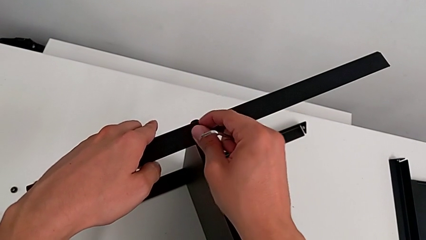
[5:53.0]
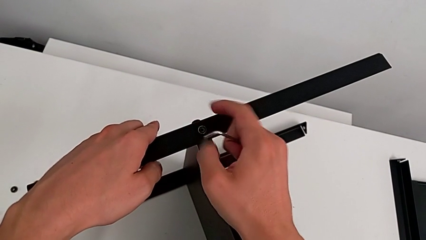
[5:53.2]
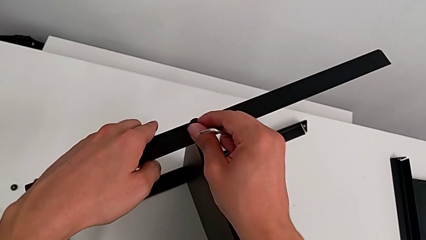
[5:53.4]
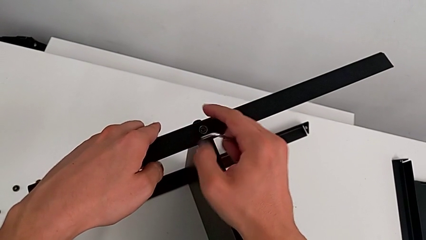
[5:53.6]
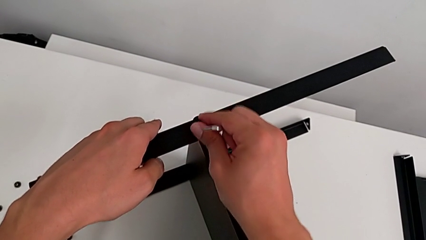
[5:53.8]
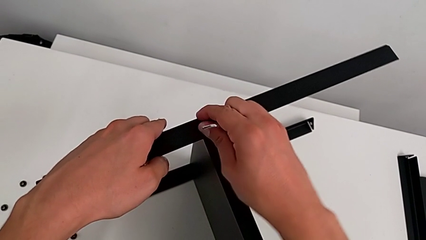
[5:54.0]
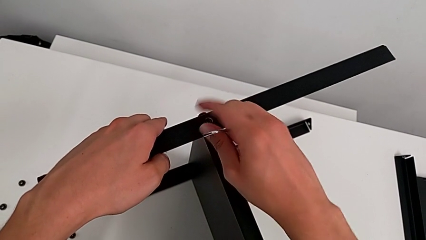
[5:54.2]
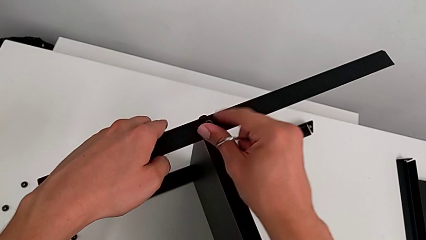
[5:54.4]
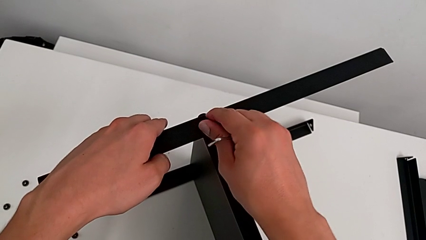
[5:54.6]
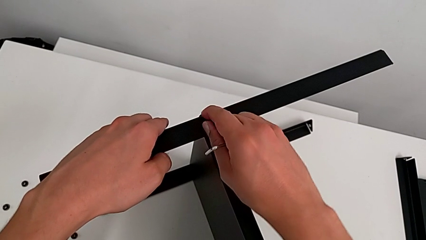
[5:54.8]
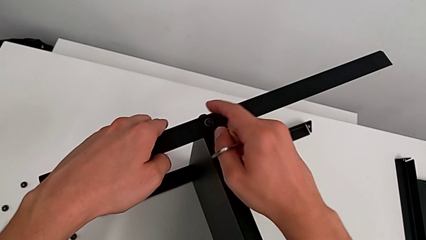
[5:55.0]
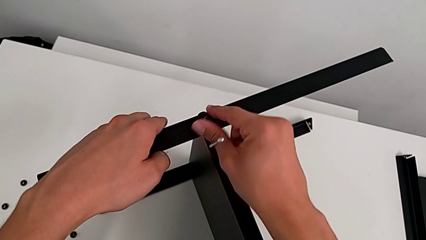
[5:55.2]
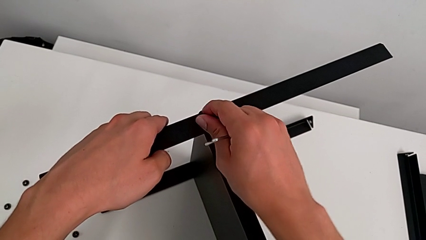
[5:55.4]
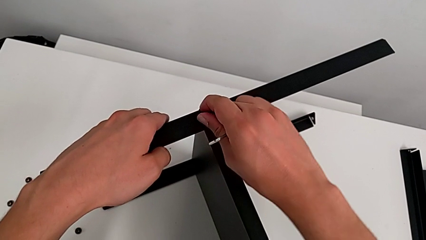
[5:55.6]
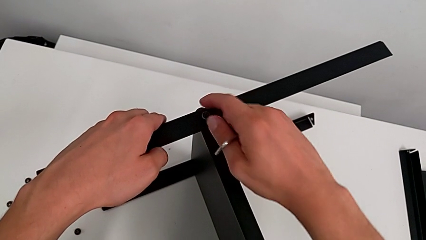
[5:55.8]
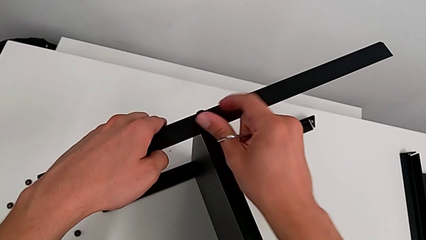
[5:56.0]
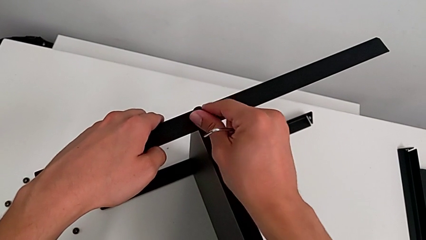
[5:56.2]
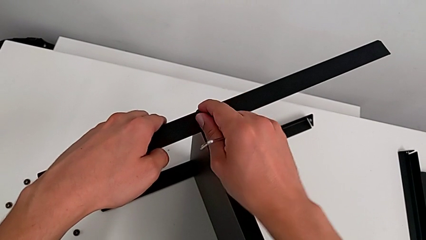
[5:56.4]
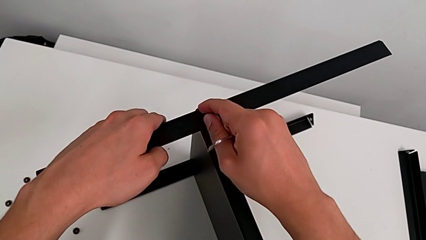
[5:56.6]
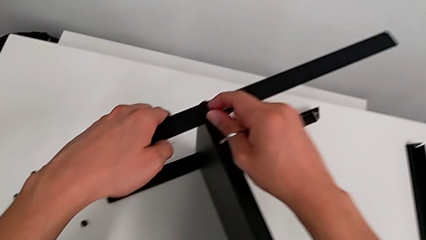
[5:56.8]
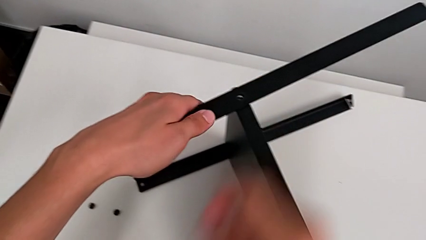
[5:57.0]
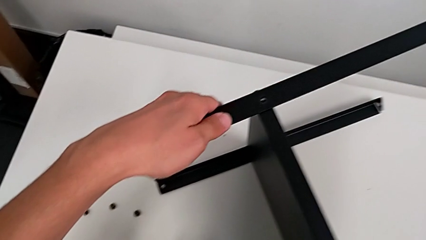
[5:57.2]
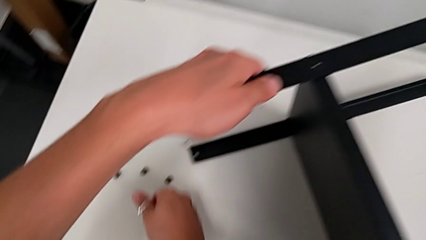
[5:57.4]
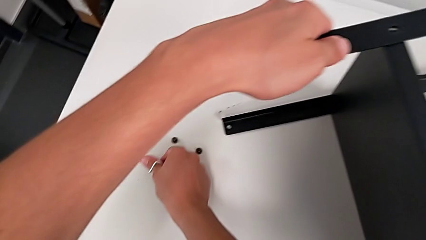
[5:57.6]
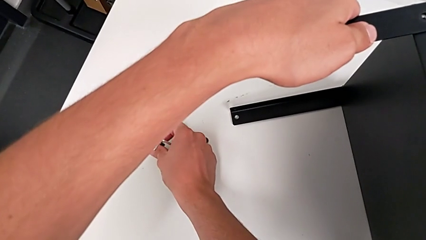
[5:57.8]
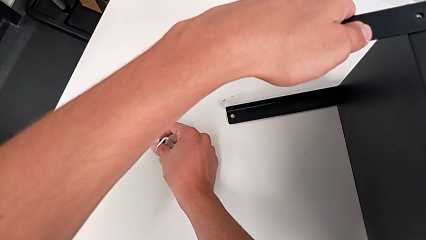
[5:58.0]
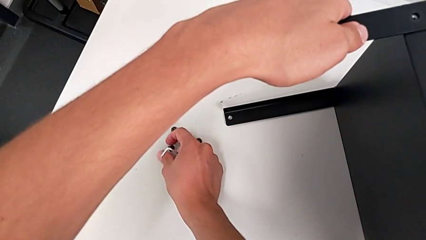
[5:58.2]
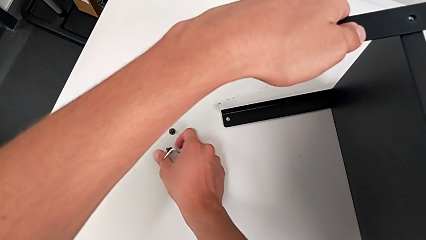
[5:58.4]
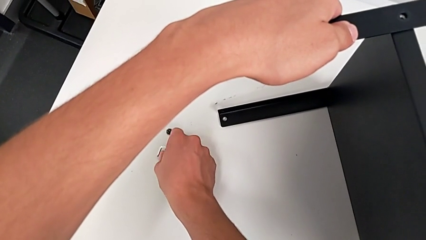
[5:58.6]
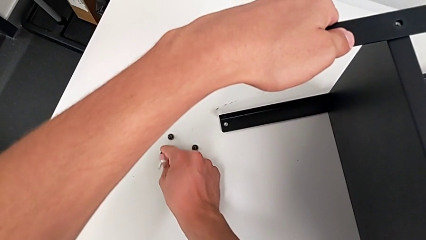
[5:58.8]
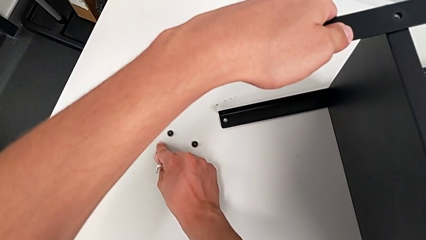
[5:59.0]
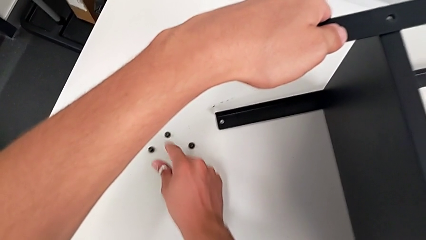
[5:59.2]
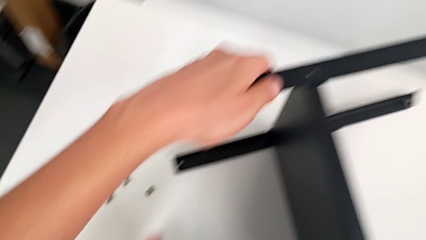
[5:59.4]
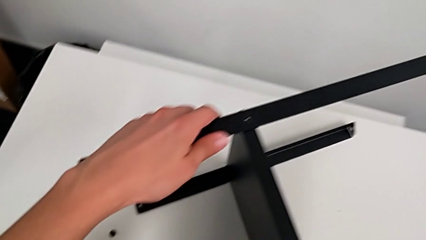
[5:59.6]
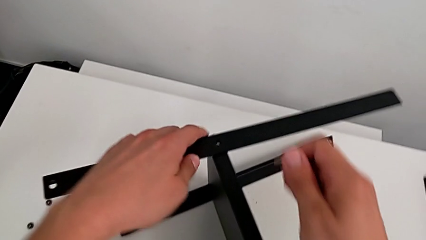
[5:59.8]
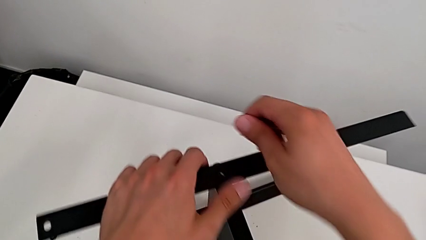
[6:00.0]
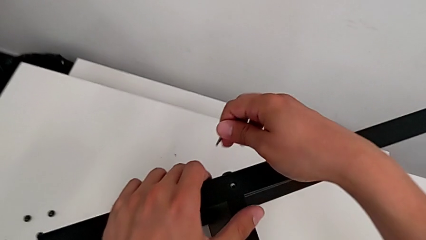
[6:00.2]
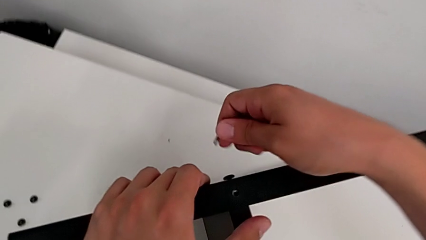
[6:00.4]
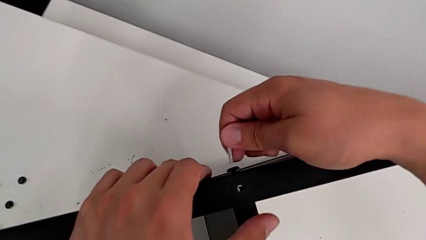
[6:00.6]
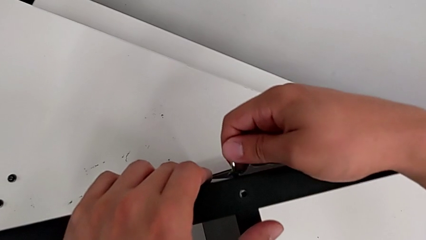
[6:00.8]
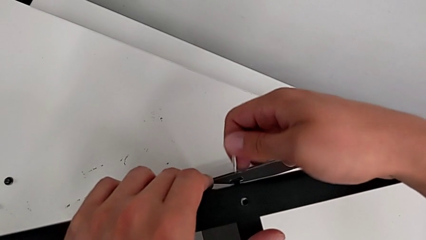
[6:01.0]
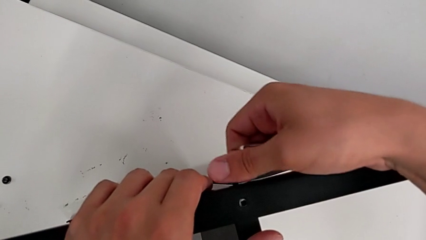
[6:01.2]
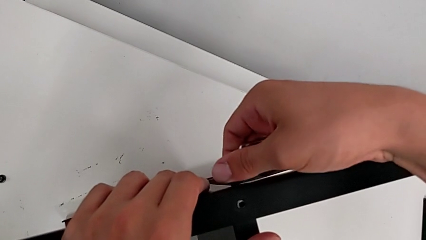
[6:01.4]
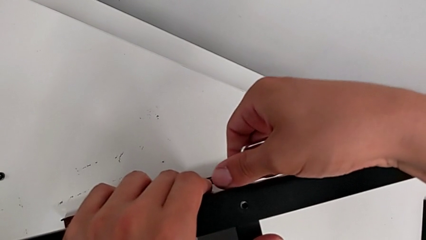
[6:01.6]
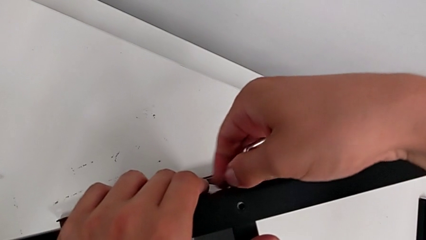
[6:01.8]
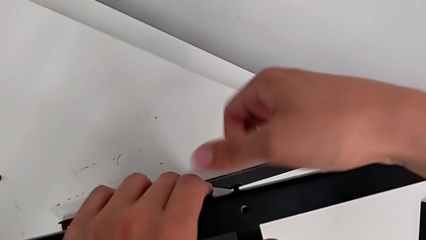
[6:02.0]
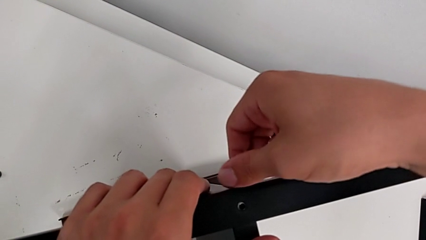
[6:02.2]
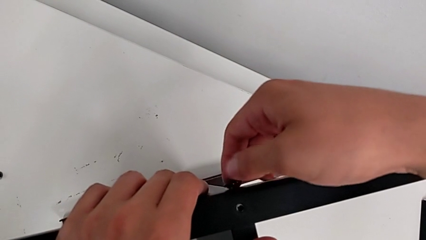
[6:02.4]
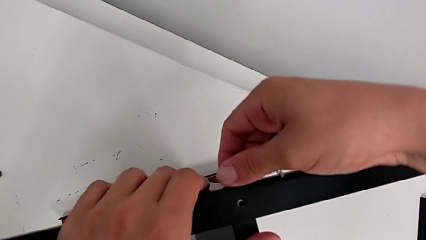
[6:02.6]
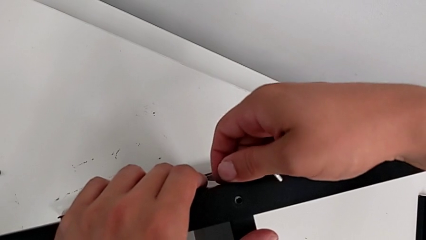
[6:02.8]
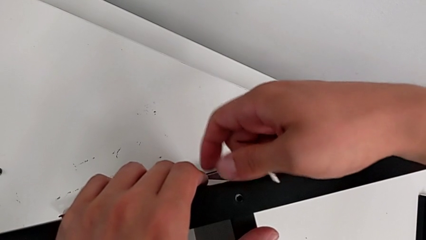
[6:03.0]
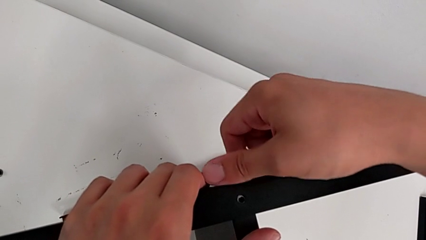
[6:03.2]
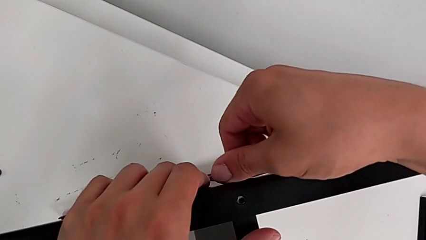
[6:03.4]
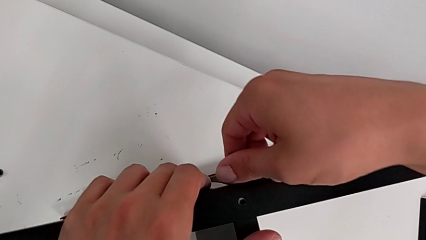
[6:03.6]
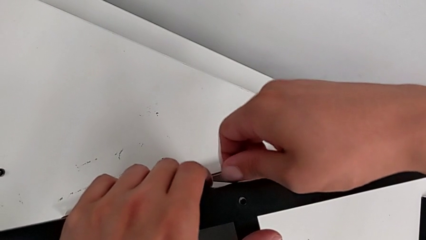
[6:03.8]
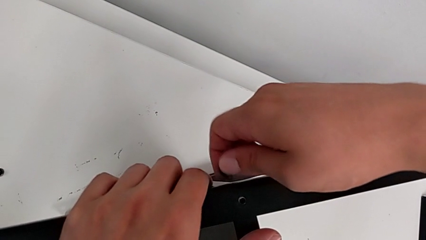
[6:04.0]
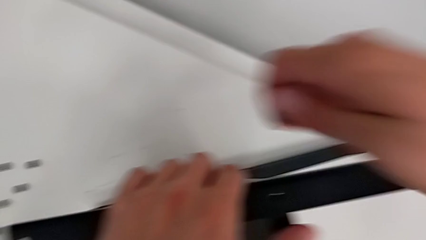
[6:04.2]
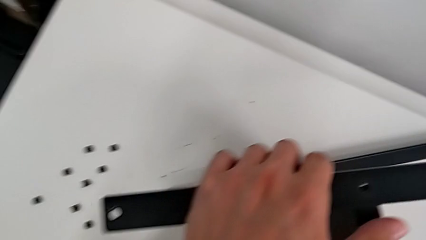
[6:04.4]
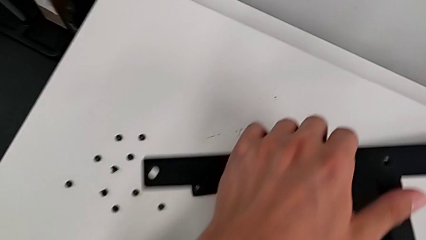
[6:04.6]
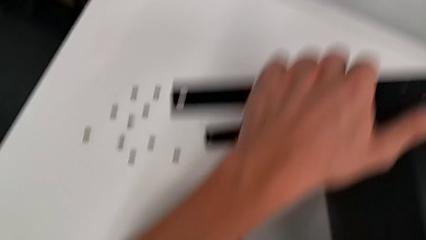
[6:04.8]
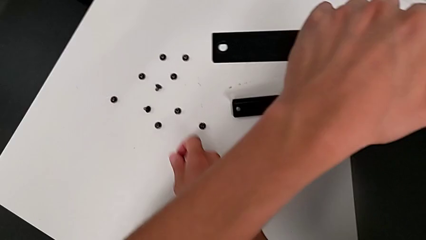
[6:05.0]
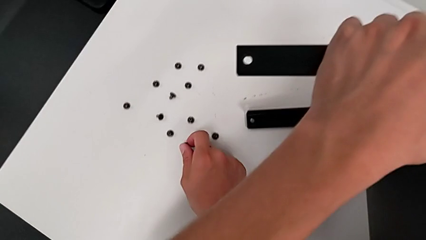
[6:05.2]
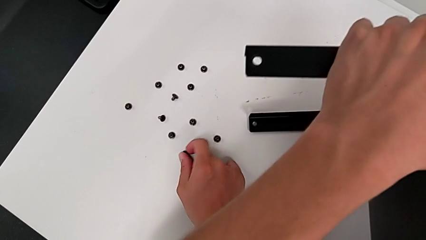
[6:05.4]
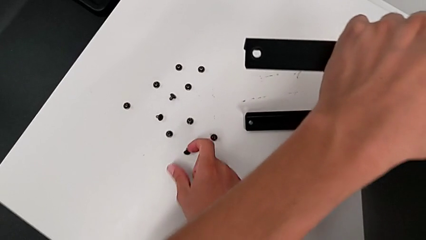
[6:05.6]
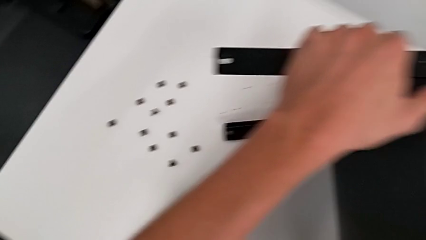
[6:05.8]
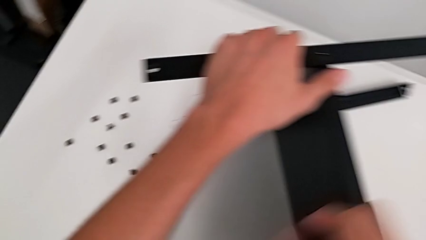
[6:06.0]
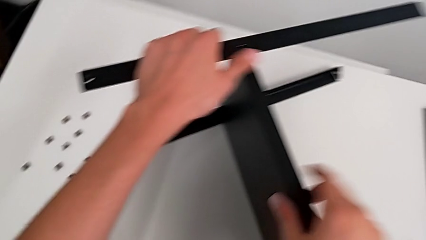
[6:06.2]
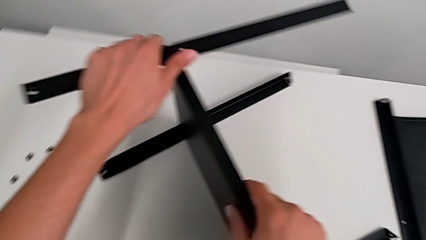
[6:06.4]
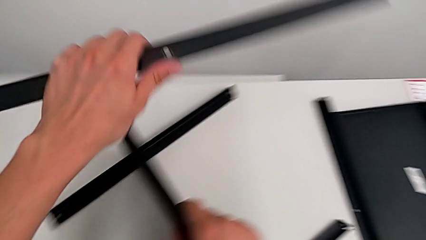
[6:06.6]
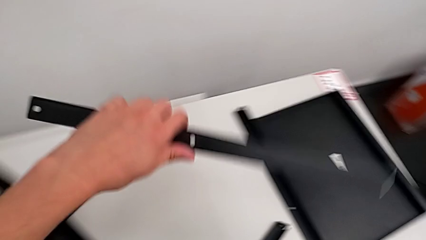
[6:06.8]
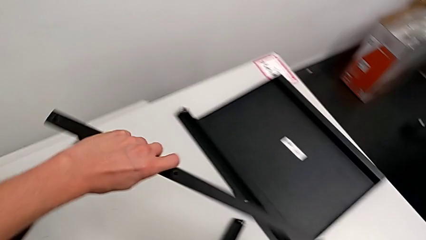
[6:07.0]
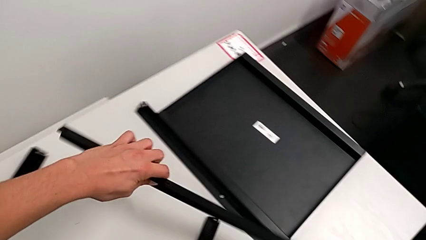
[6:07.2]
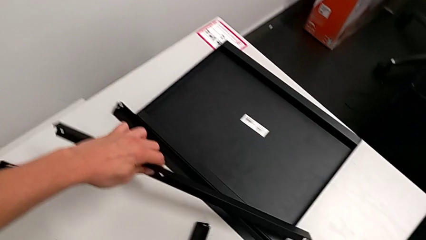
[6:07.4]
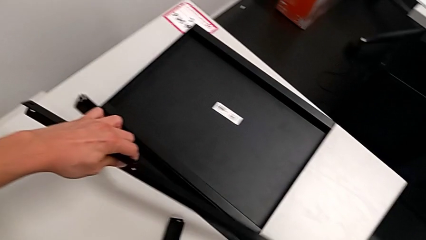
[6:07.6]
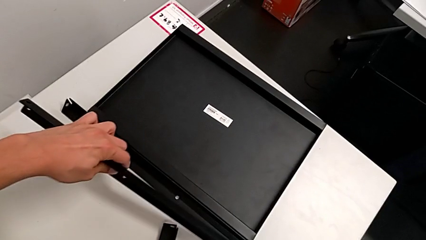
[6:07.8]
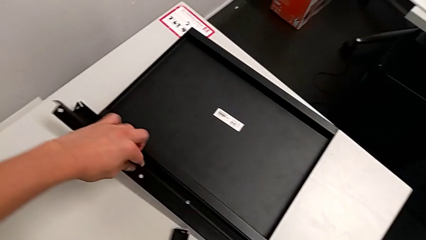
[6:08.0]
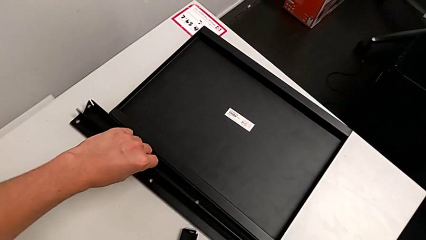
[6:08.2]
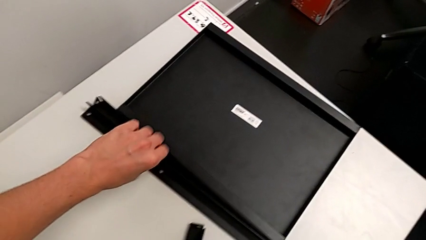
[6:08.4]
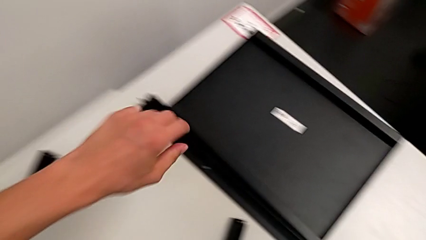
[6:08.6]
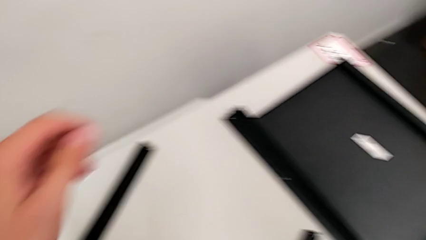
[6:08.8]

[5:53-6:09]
The camera wearer is disassembling the second leg from the bottom shelf. They unscrew the hex socket head, disassemble it, place it, approach the hex socket head, insert the Allen wrench, unscrew the hex socket head, disassemble it, place it, disassemble the leg and place it.
